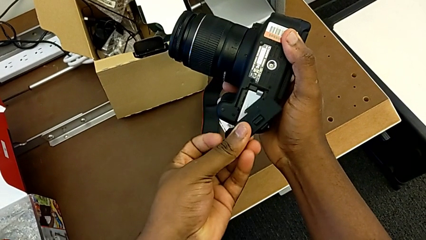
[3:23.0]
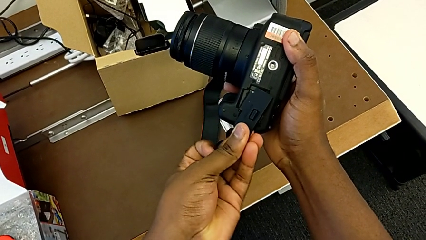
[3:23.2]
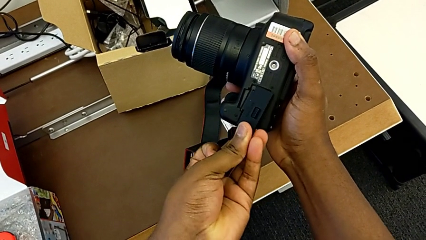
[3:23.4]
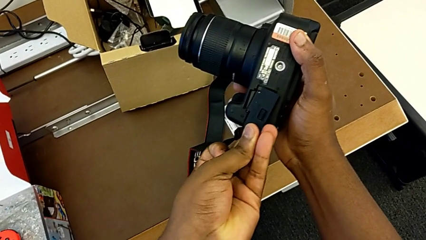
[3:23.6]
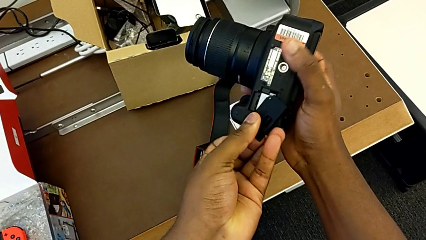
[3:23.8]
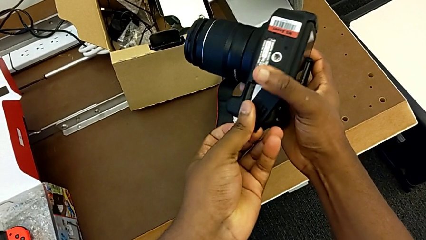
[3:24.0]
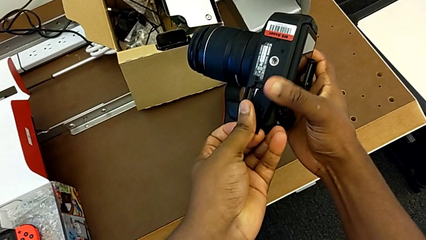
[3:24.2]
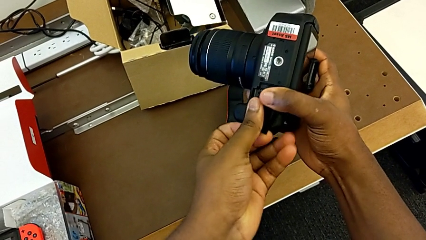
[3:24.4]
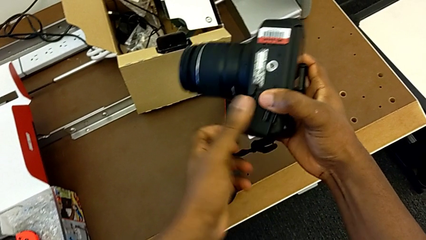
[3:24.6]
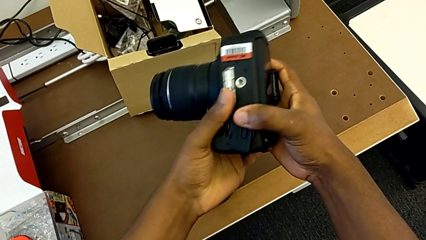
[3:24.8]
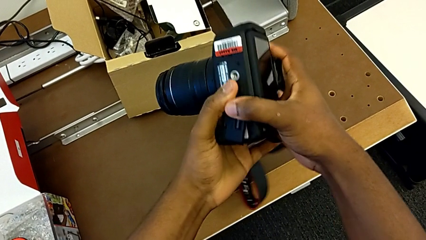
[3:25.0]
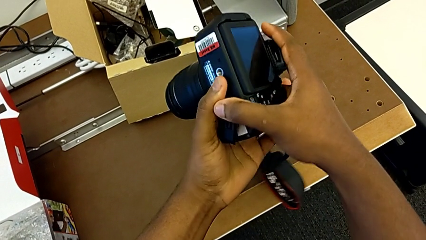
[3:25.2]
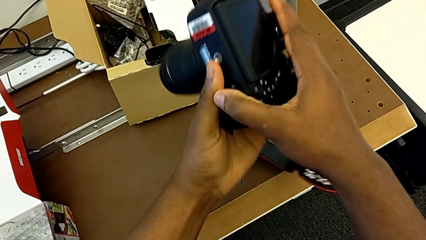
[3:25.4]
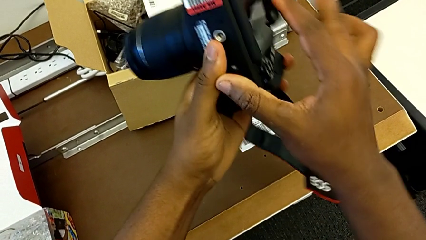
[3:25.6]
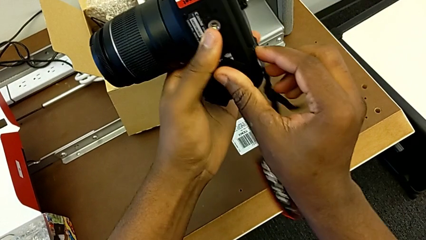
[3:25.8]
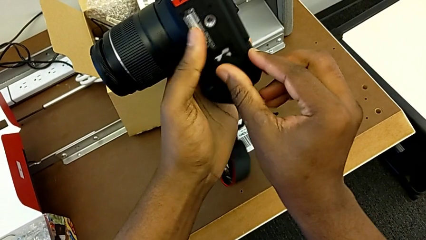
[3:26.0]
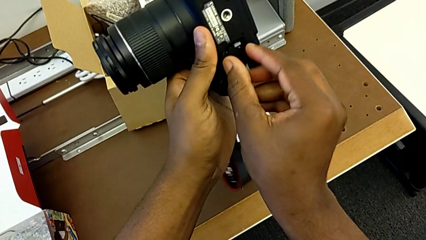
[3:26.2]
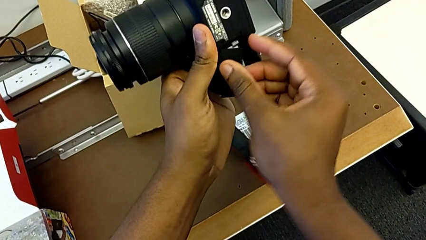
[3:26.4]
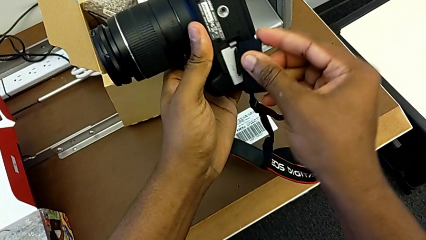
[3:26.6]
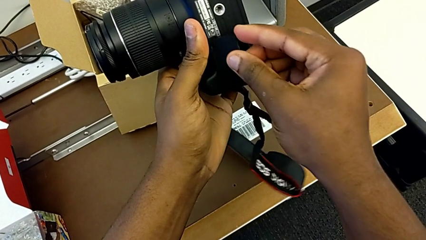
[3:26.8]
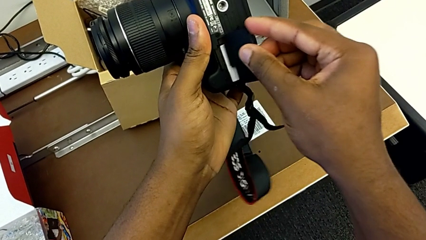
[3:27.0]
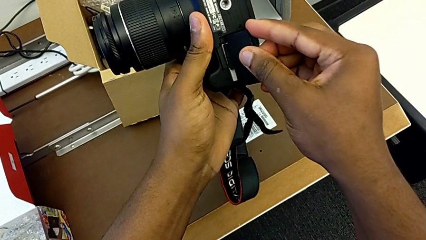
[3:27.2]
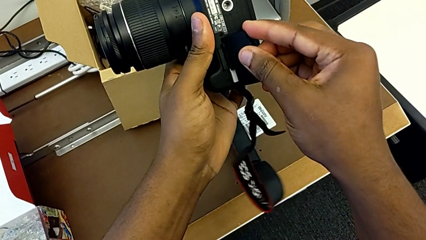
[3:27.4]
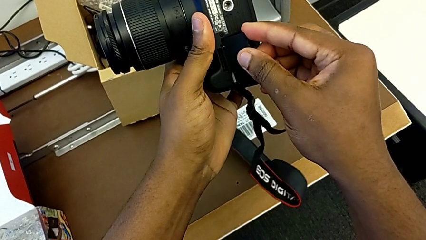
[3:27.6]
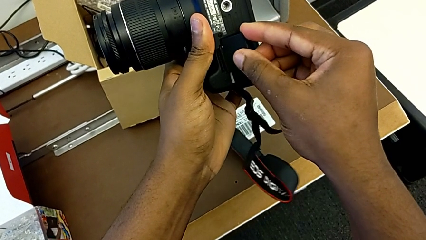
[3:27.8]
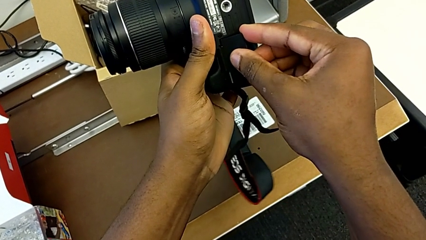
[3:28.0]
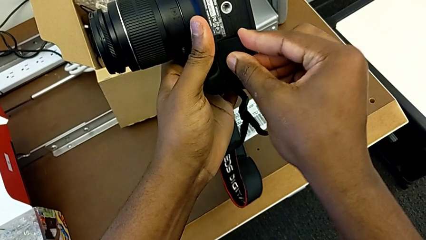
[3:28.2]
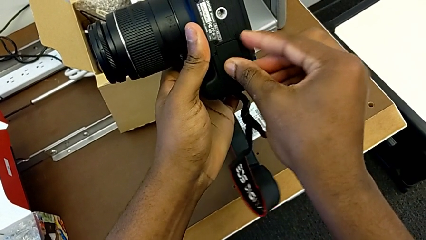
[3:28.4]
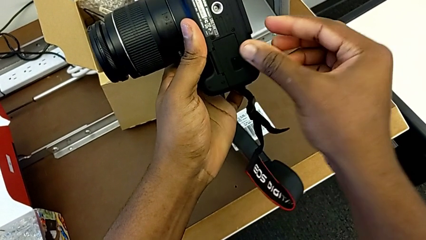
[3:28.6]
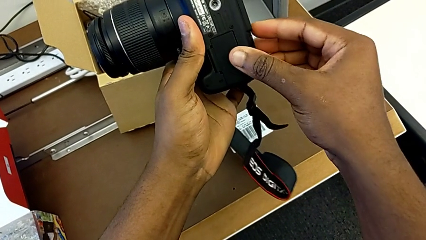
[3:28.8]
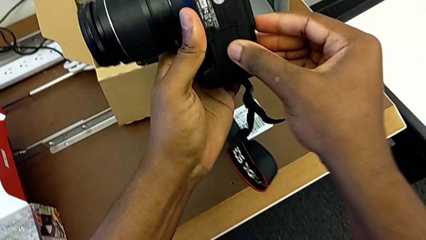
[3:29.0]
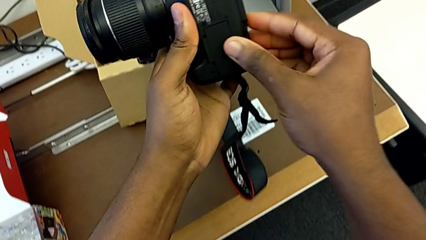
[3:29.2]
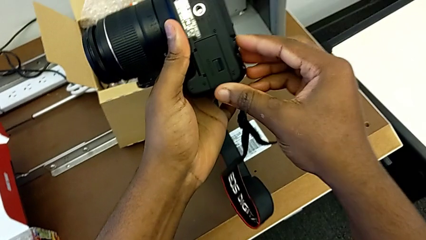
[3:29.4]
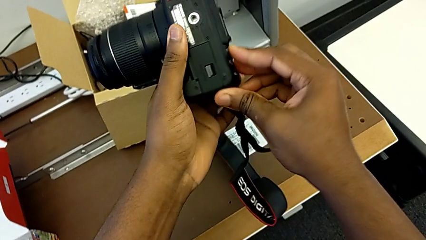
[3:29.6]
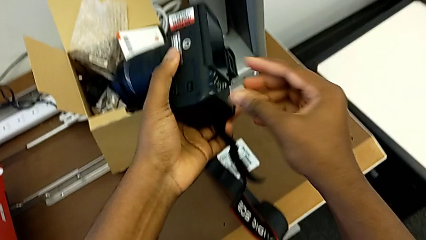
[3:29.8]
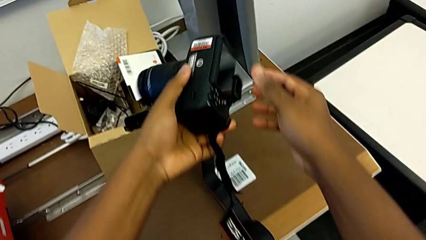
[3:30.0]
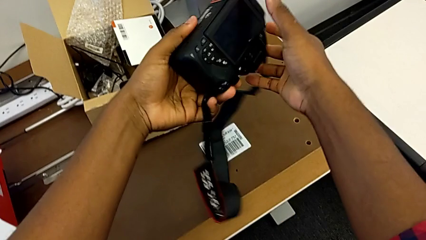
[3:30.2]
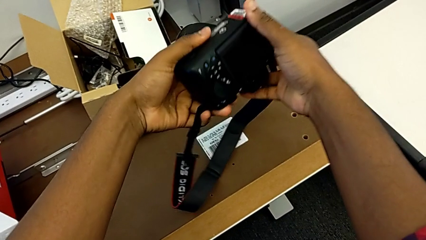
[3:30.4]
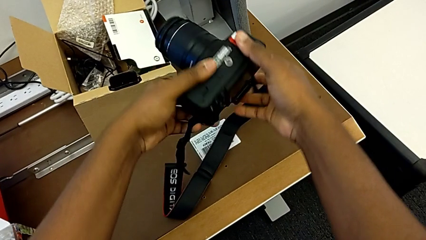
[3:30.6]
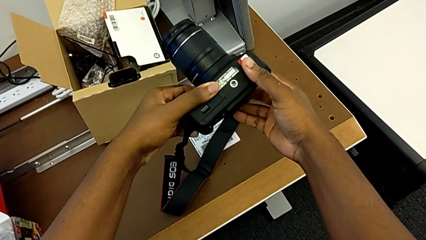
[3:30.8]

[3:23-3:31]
The camera wearer is changing the battery regularly. They assemble the battery door and flip the DSLR.

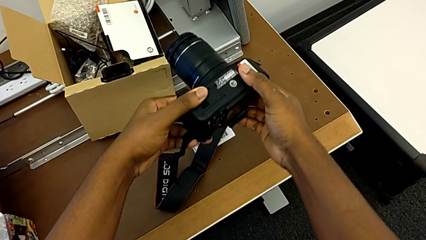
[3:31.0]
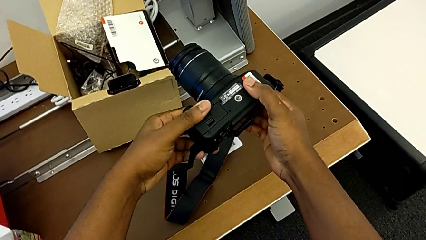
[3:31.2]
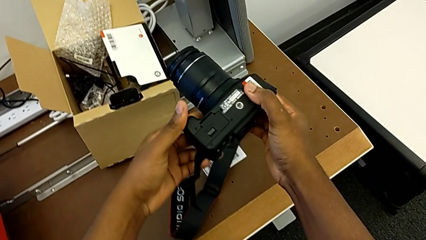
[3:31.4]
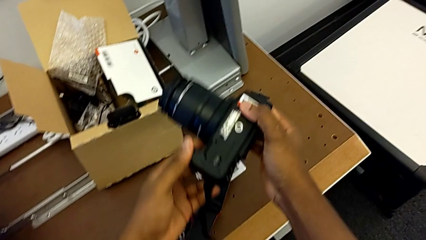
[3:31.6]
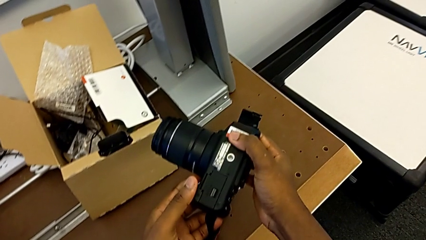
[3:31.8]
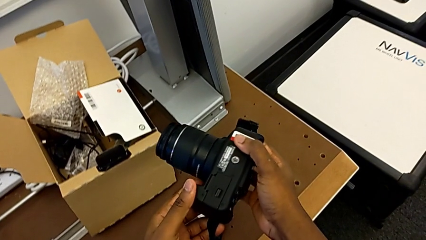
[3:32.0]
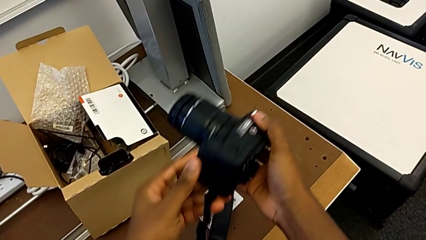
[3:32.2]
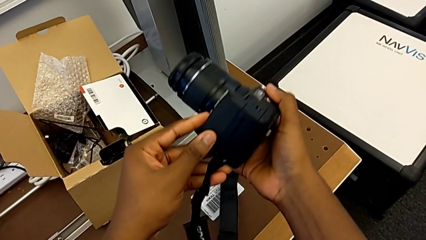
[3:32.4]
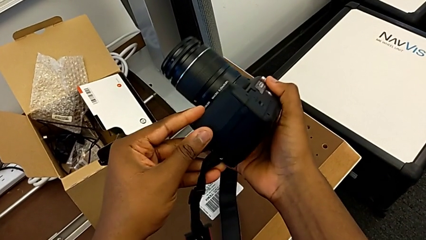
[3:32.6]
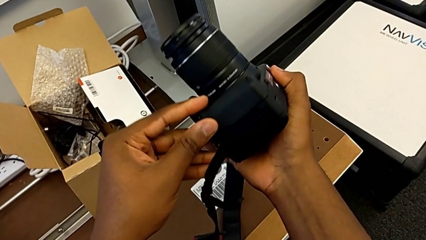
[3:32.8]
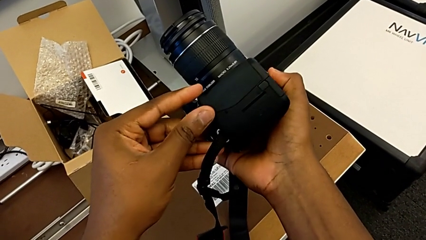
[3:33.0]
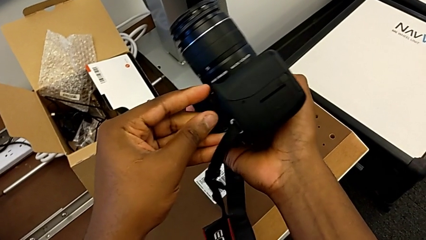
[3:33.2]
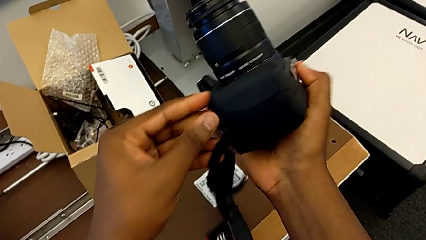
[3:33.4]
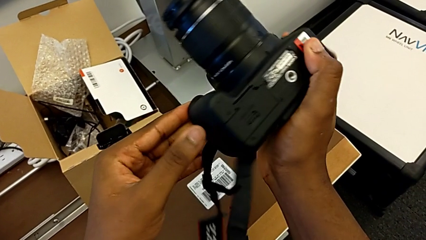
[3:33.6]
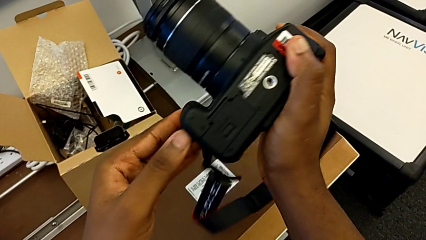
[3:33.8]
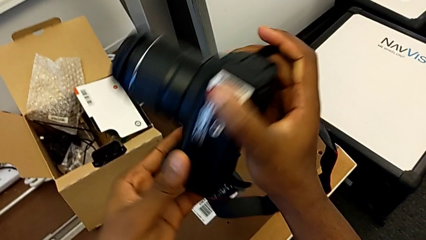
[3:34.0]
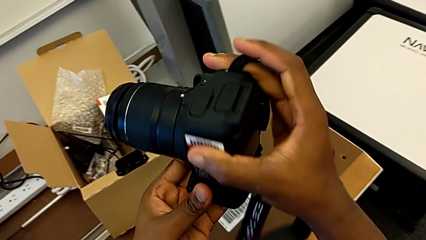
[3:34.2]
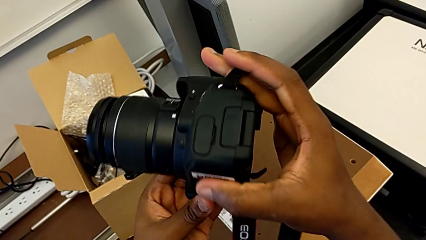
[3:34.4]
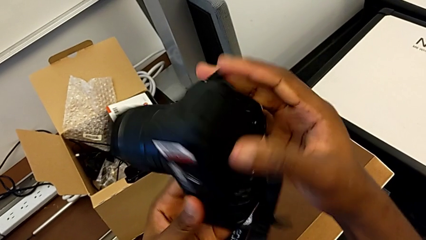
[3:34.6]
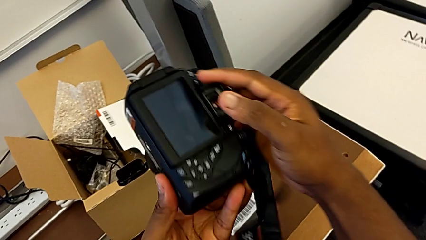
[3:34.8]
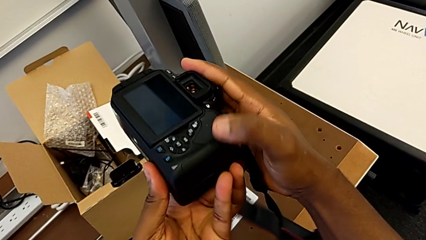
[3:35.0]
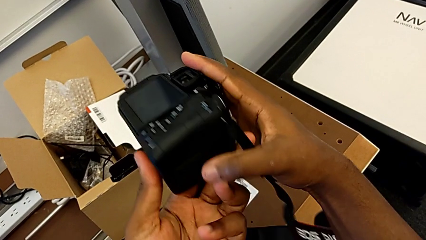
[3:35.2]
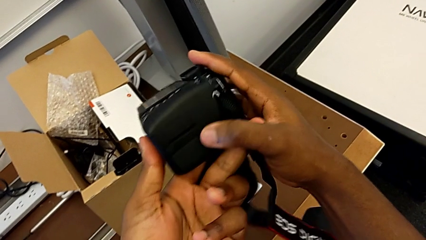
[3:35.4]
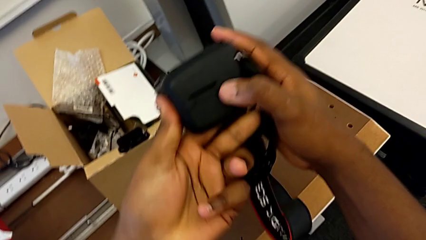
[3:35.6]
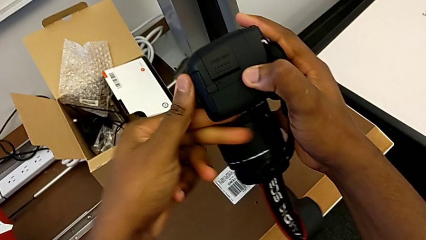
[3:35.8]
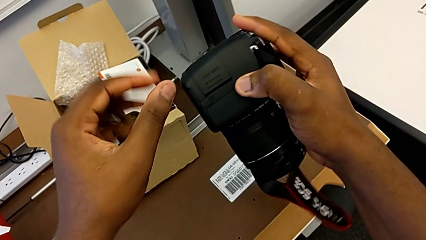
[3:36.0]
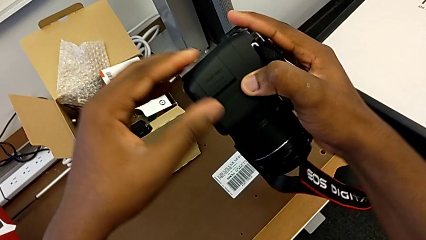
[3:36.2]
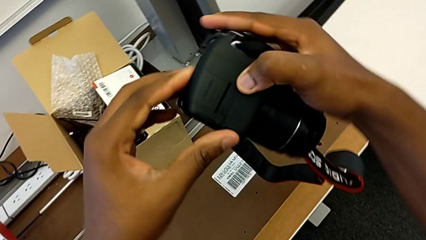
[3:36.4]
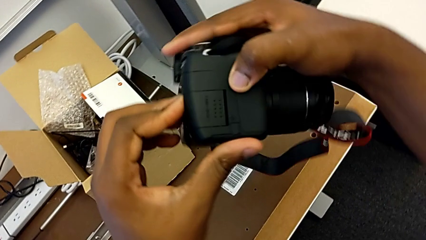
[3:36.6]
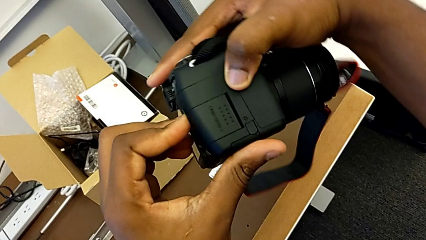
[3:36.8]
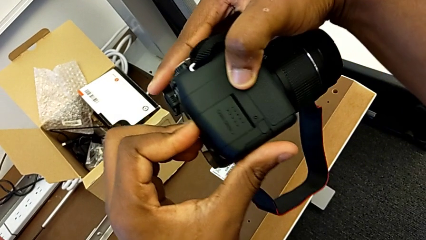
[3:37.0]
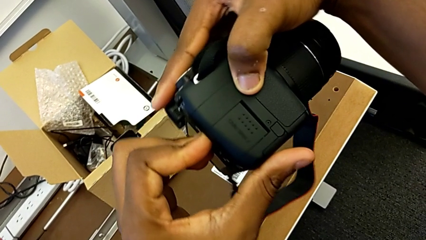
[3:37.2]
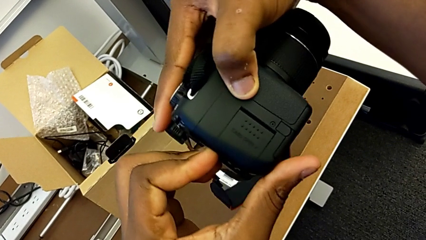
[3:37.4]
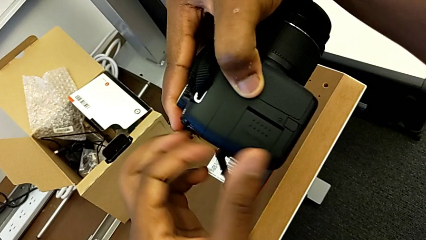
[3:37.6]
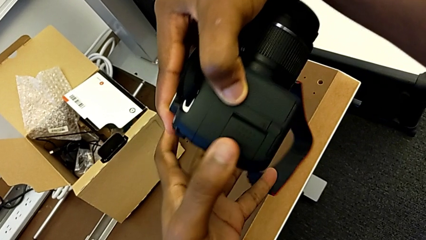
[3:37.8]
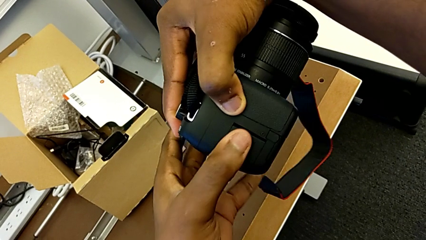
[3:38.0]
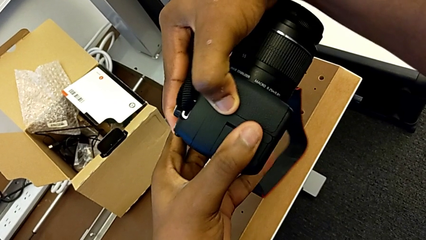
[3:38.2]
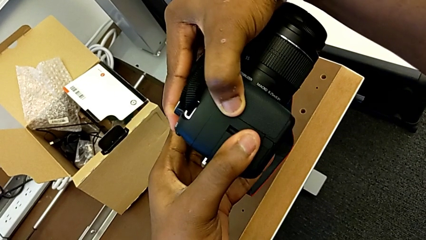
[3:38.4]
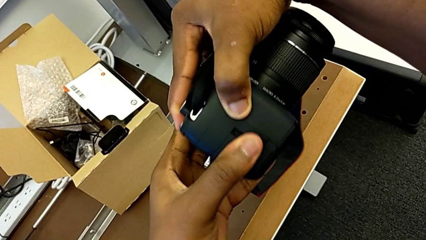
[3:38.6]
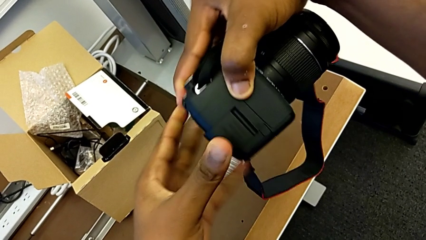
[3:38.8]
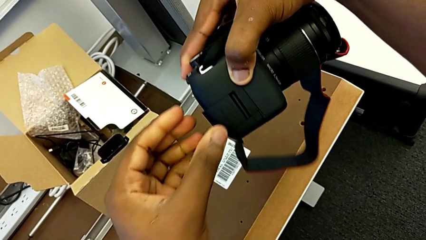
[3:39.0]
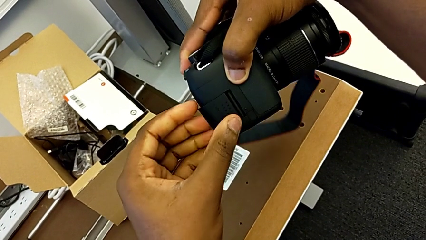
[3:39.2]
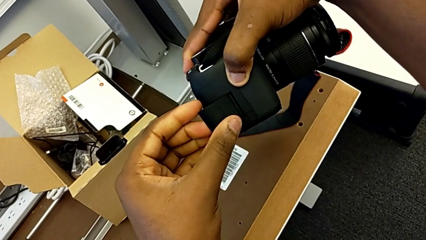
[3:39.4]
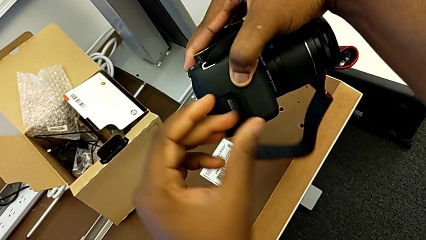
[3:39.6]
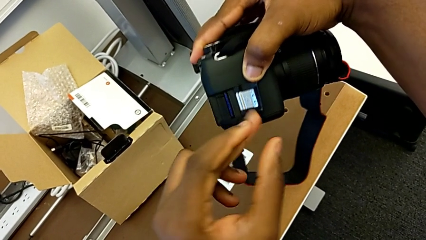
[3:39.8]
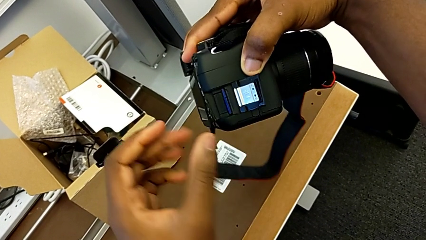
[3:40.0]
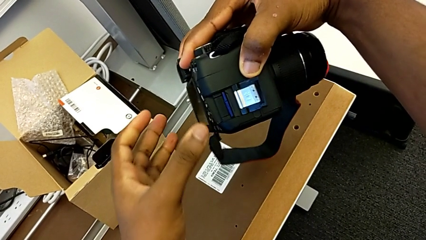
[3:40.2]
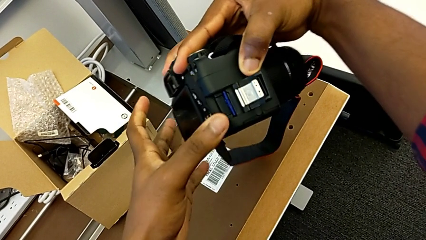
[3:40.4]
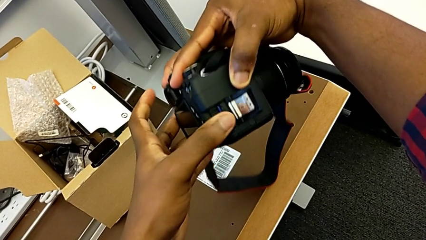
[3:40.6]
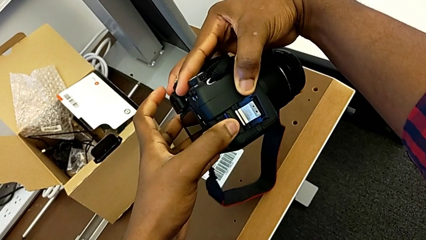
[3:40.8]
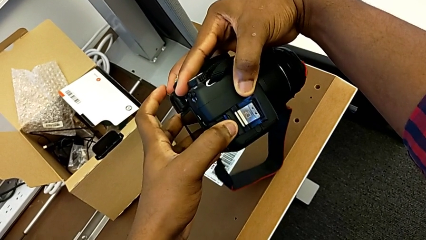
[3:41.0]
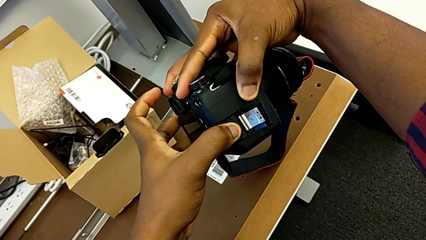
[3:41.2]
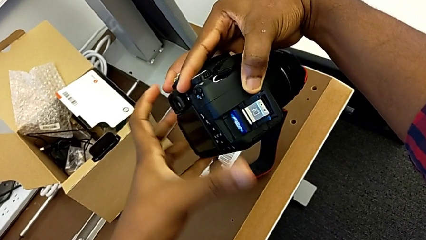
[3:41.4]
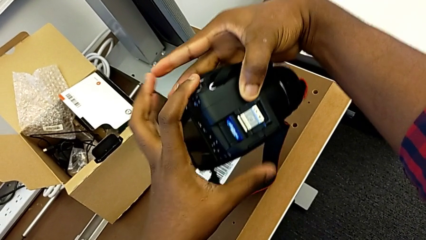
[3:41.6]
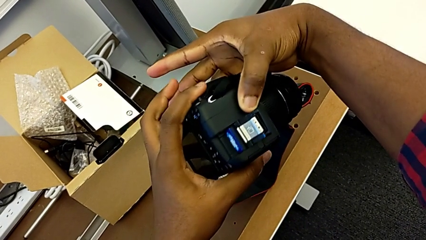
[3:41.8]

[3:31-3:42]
The camera wearer is removing the SD card. They inspect the DSLR, open the SD slot and push the SD card.
